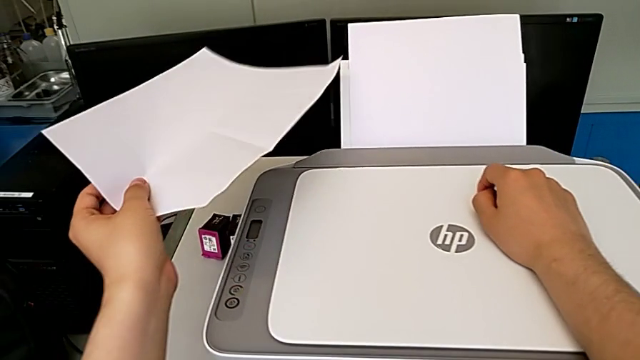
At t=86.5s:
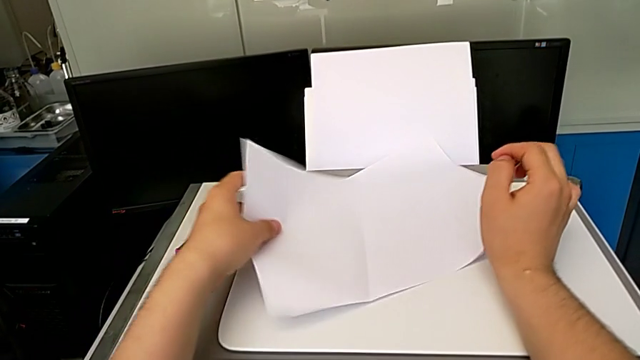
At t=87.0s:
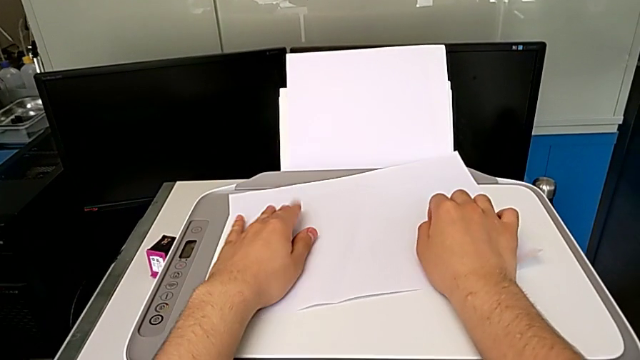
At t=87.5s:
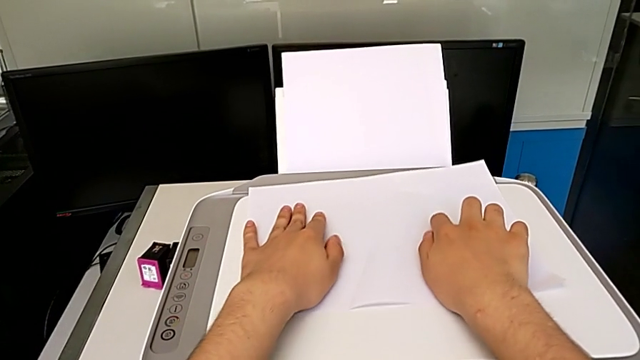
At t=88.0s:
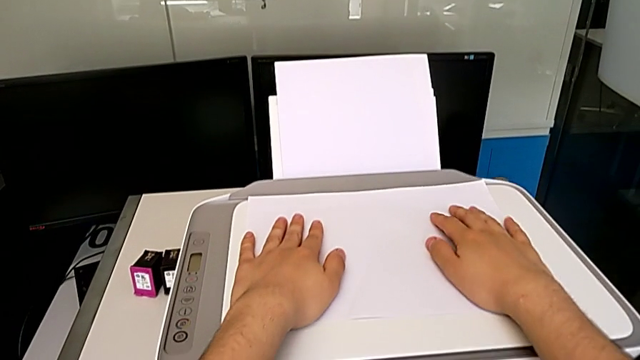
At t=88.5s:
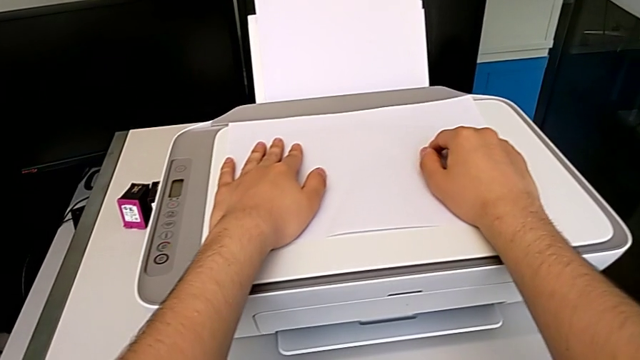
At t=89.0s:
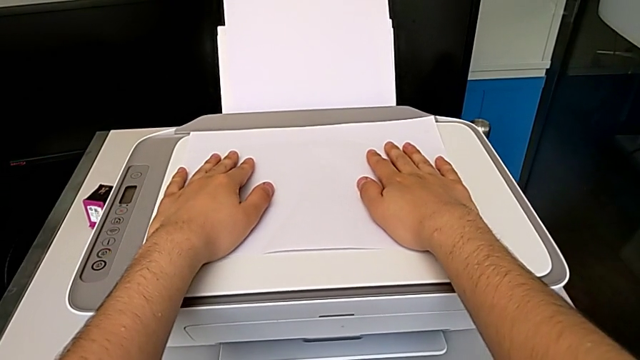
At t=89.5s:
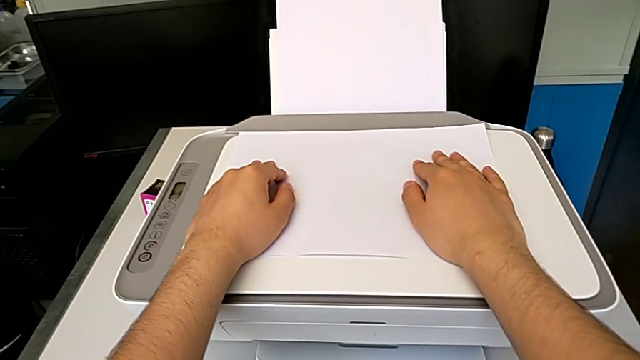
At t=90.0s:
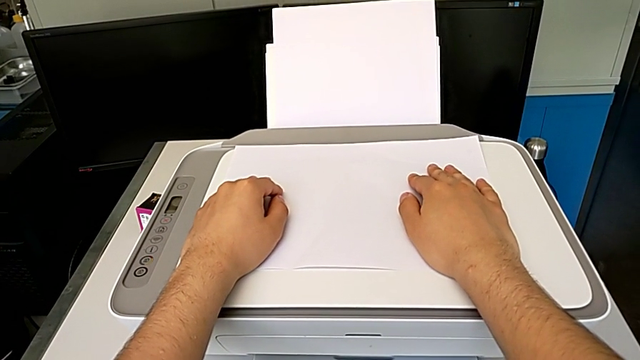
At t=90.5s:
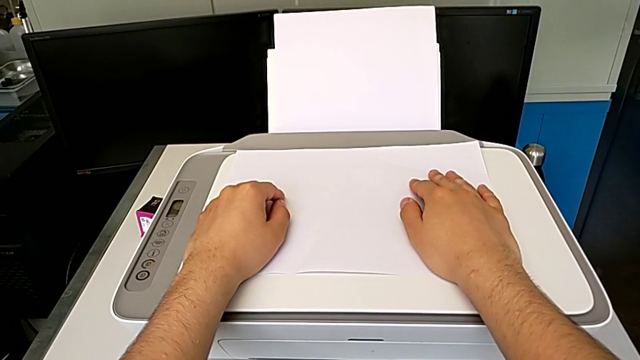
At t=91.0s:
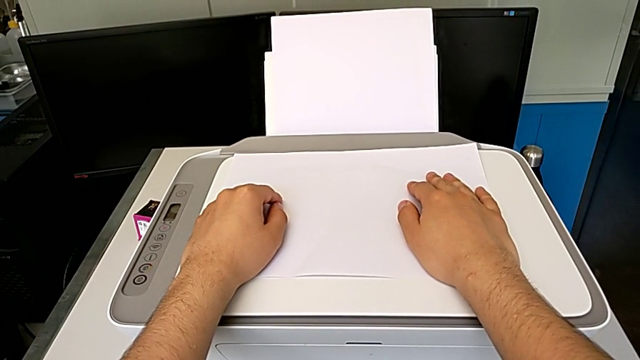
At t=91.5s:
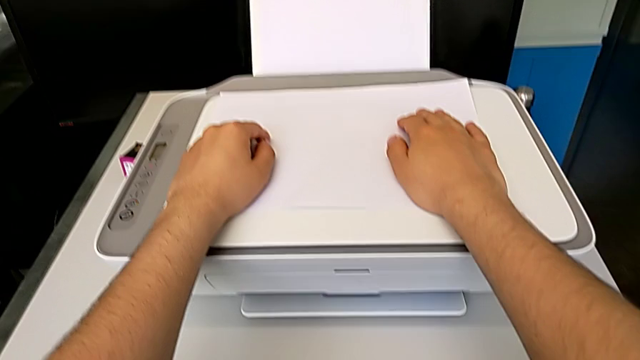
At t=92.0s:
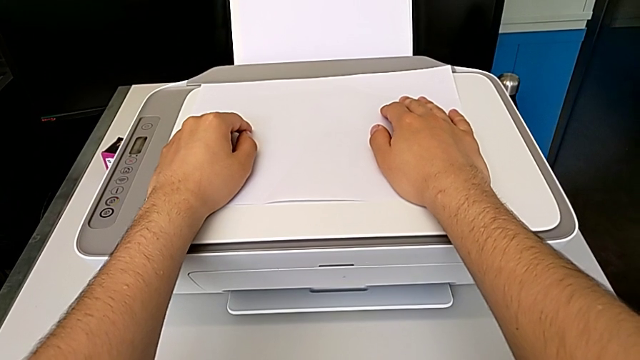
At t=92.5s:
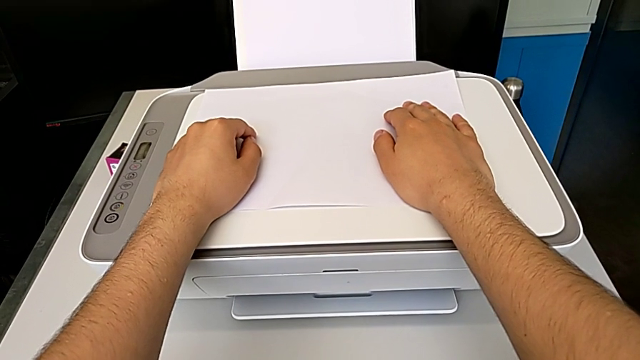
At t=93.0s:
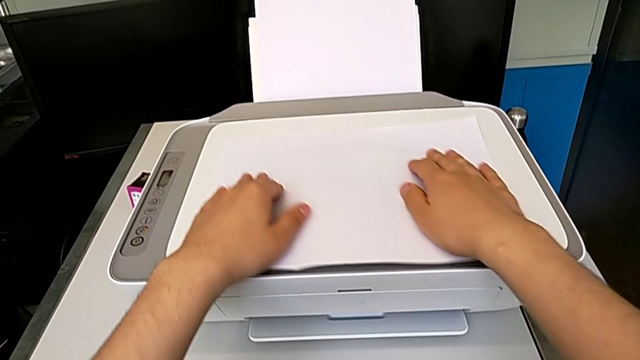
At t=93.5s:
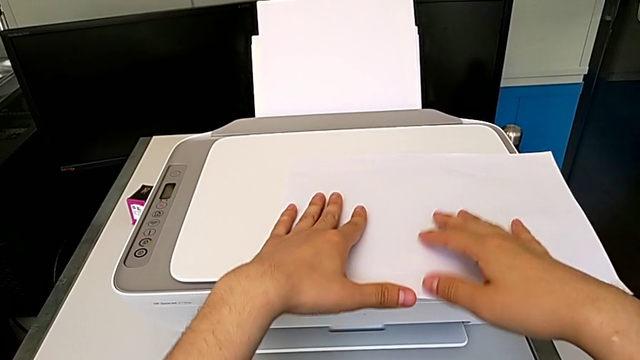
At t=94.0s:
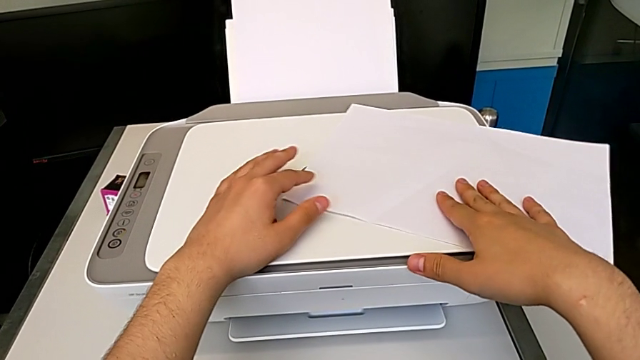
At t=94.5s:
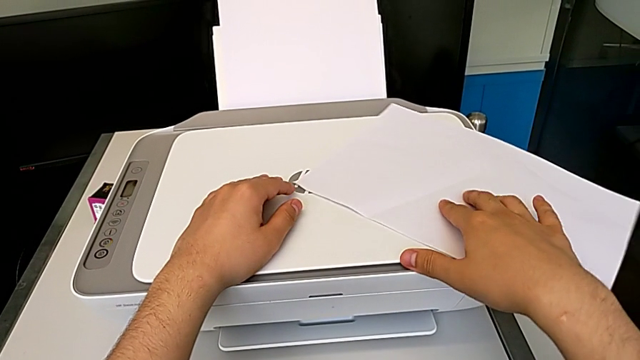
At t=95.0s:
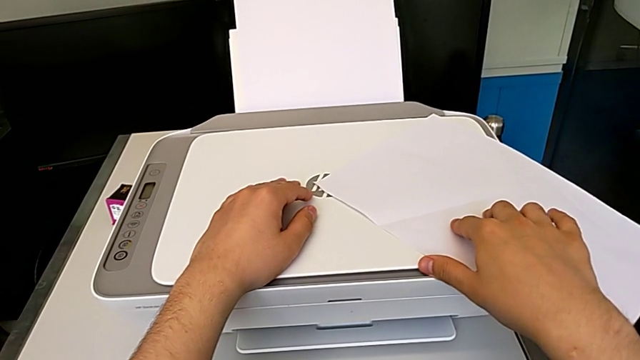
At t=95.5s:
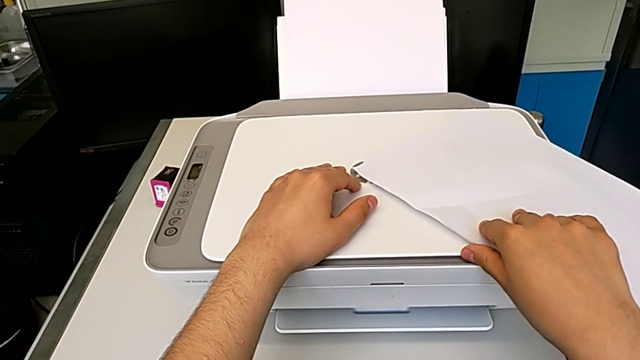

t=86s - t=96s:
The camera wearer is taking a copy of something. They place the paper stack and slide the paper tray.

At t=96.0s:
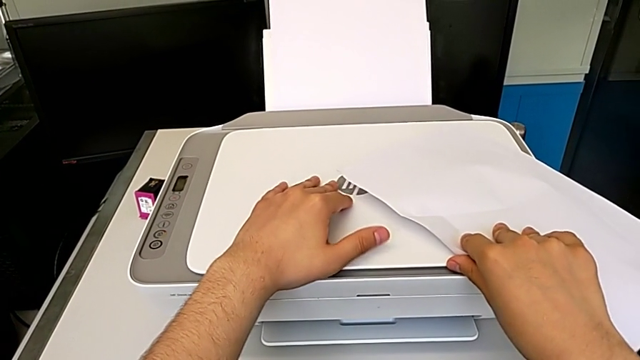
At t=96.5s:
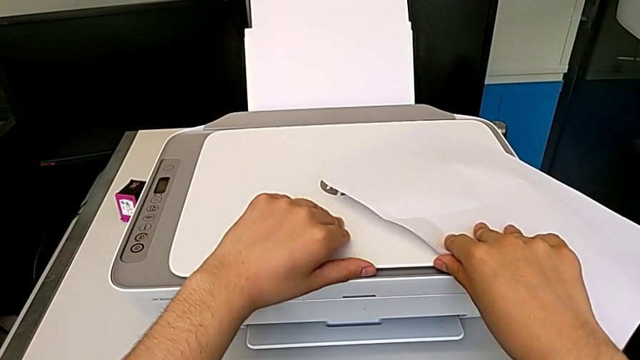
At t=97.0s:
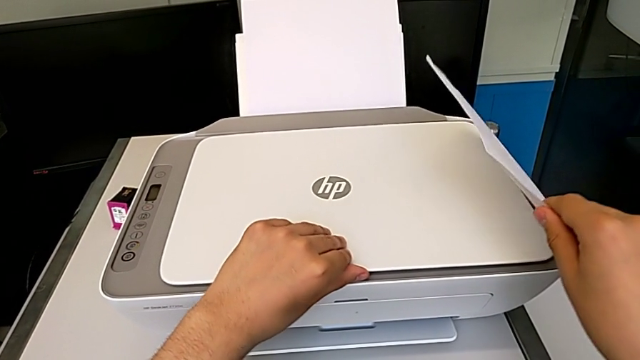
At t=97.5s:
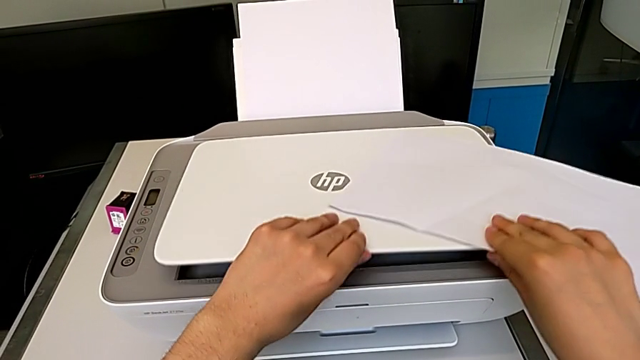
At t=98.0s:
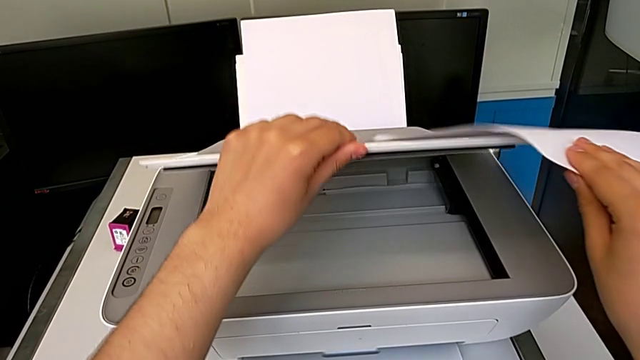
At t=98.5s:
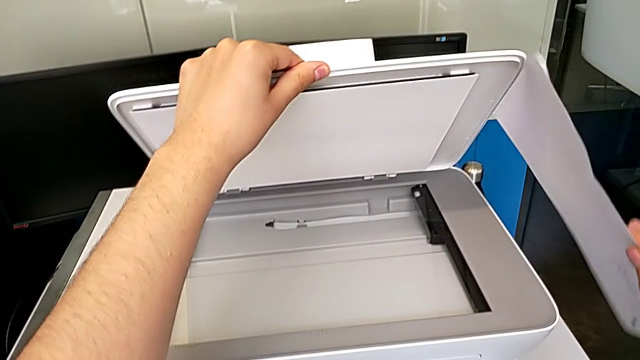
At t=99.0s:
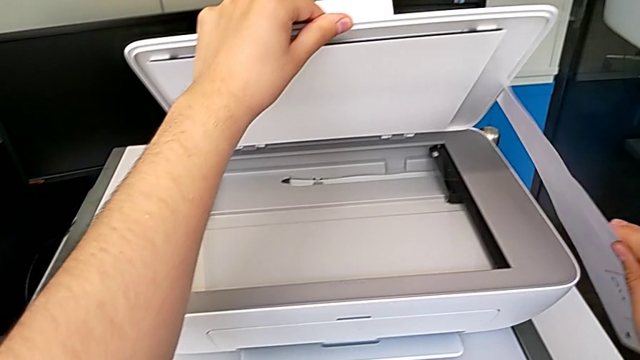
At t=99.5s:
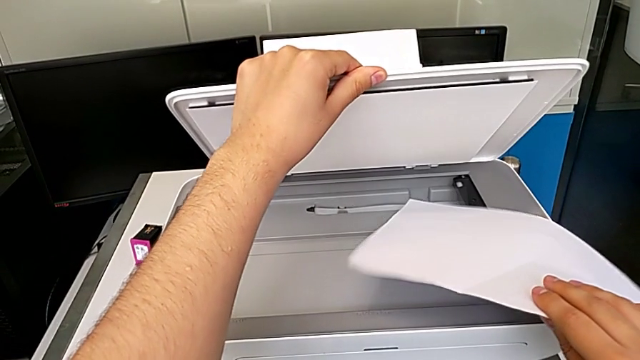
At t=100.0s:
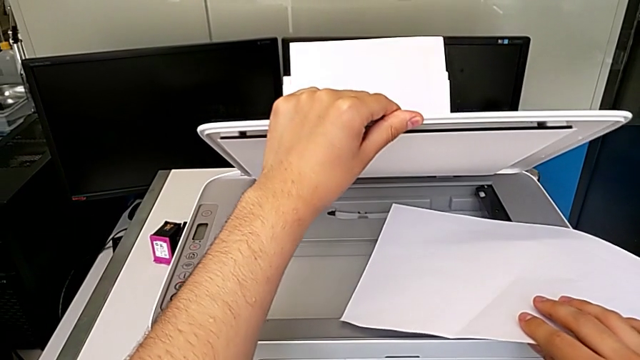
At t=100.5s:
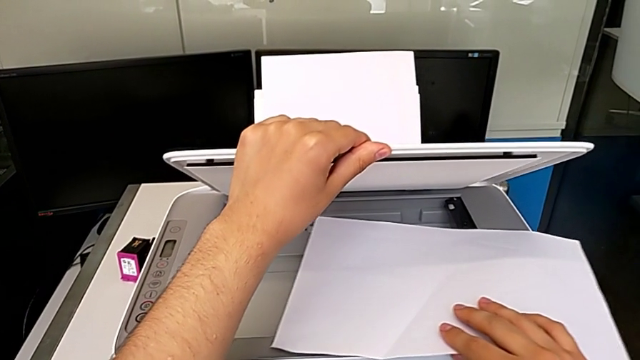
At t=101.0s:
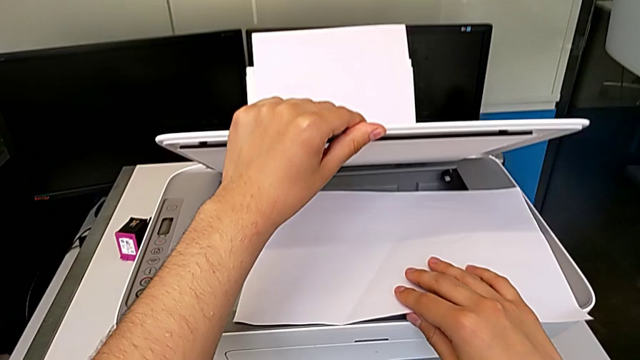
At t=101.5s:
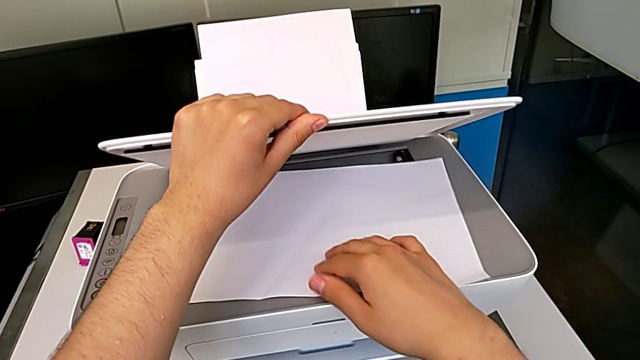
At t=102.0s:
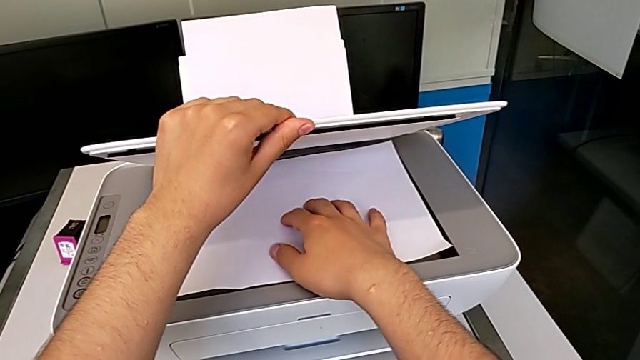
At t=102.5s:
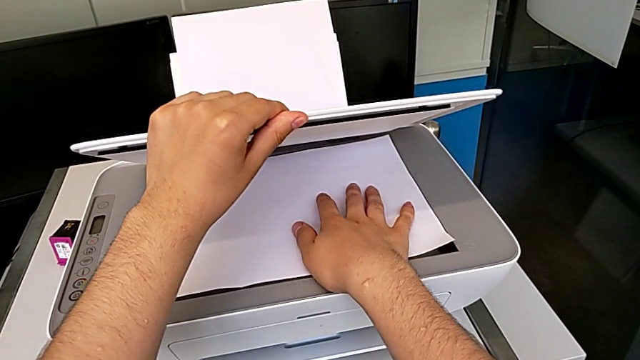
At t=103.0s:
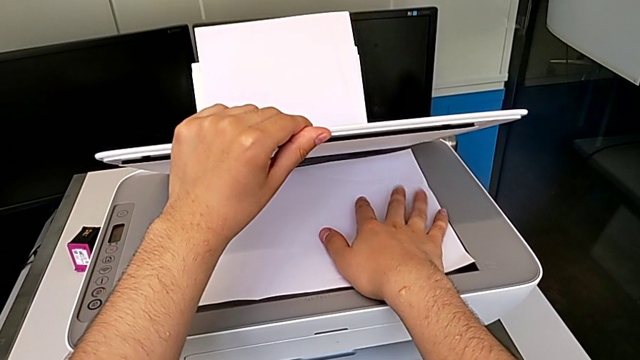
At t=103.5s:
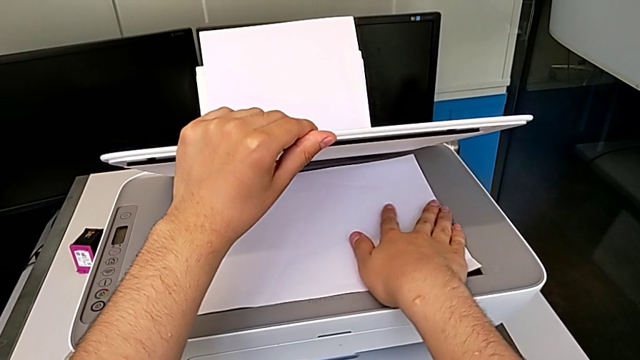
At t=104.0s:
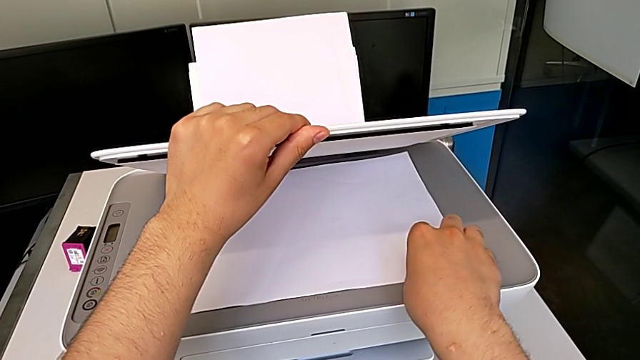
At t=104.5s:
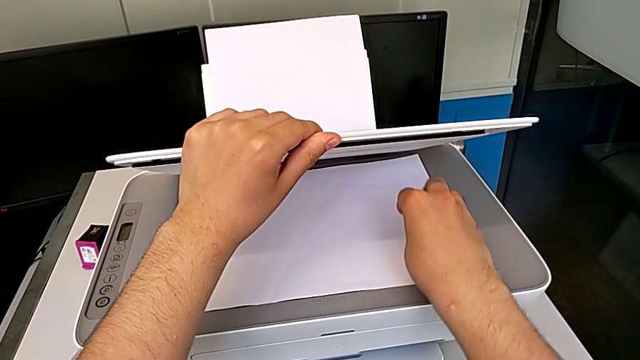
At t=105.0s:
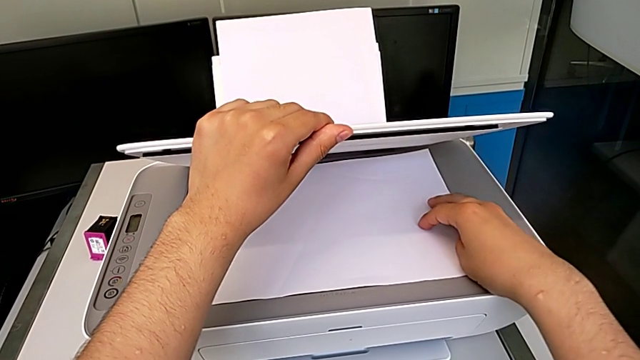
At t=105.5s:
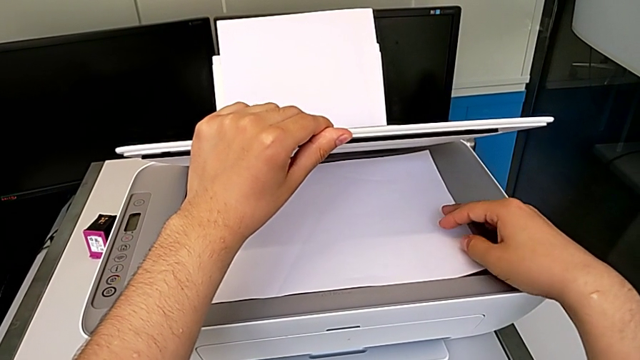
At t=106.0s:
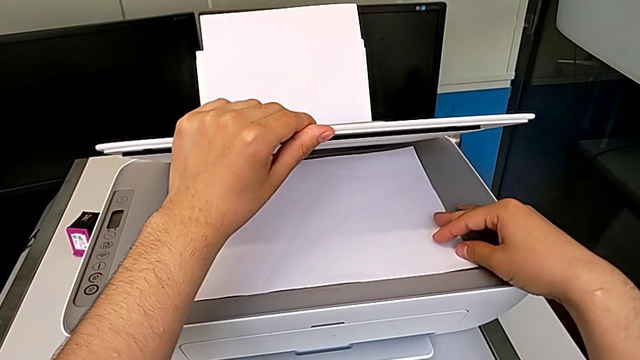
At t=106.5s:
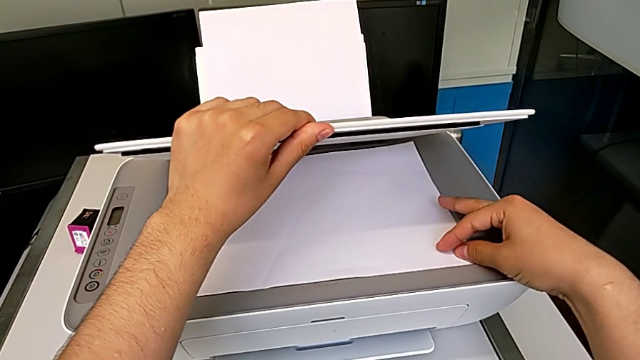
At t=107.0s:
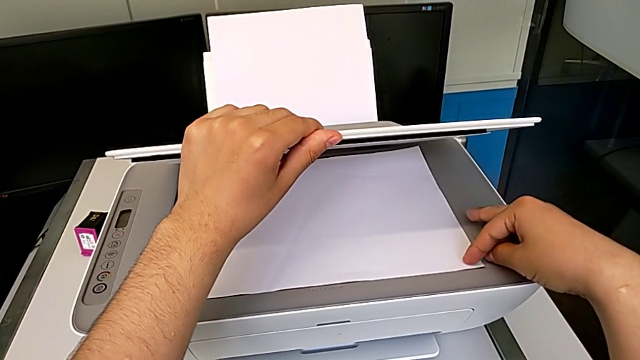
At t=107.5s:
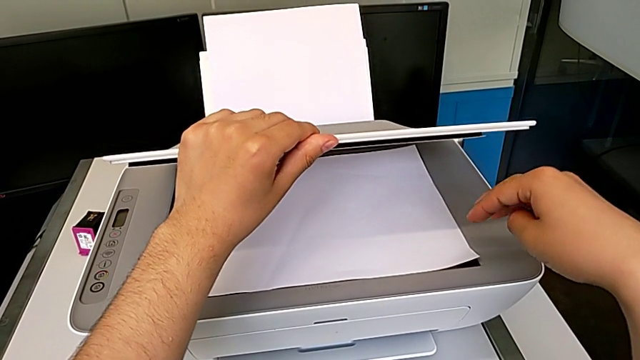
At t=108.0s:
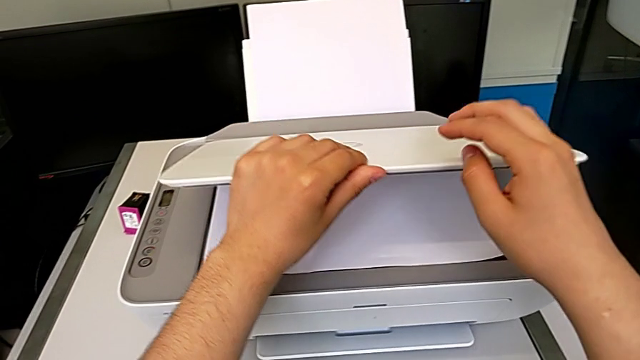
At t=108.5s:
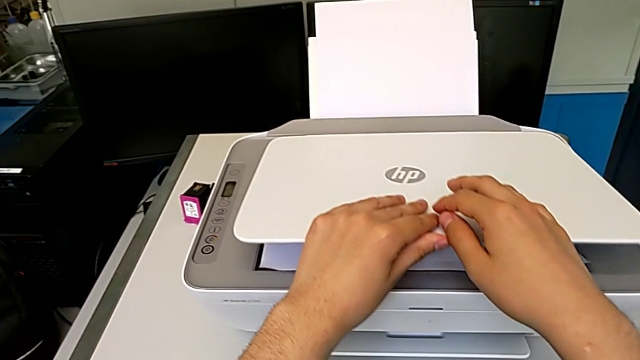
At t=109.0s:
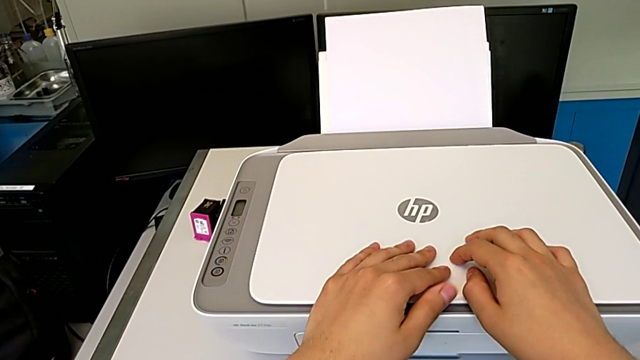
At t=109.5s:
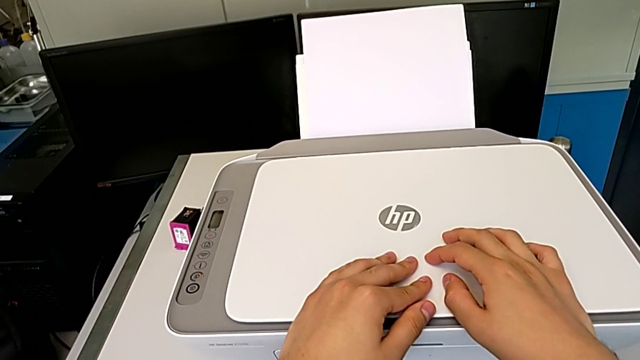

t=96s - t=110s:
The camera wearer is taking a copy of something. They hold the paper stack with the right hand, open the copy gate with the left hand, place the paper stack with the right hand, align it and close the copy gate.
